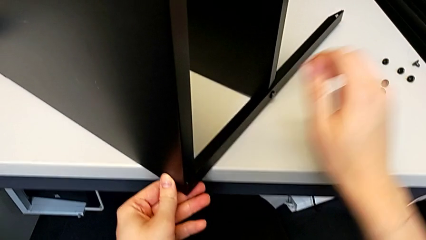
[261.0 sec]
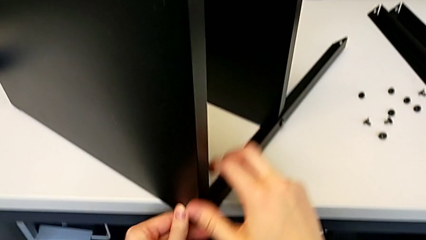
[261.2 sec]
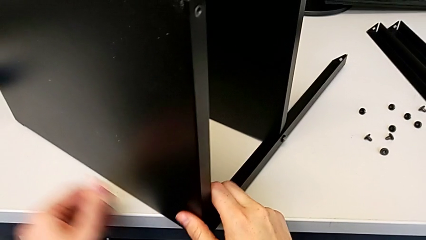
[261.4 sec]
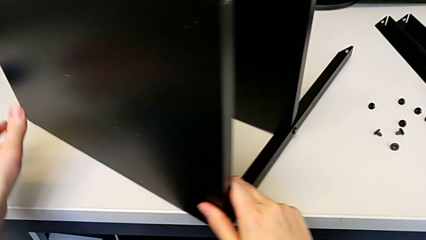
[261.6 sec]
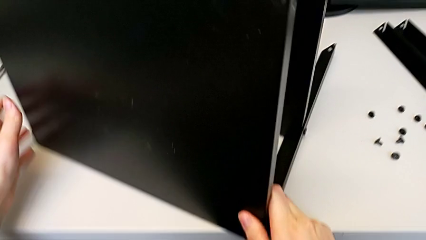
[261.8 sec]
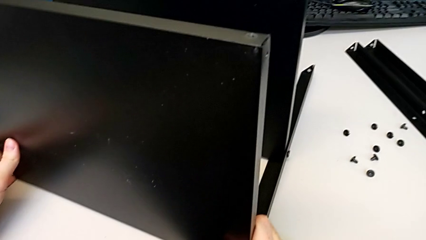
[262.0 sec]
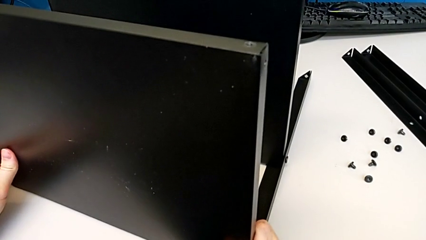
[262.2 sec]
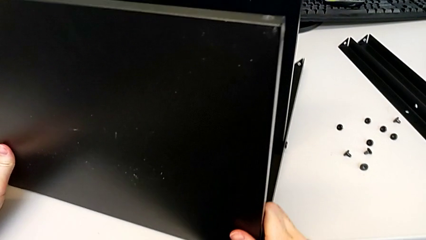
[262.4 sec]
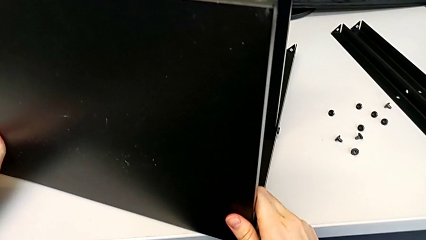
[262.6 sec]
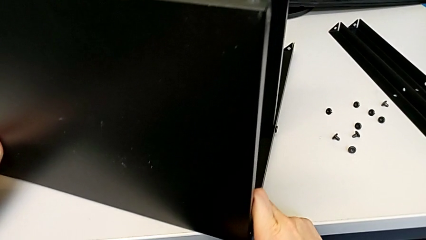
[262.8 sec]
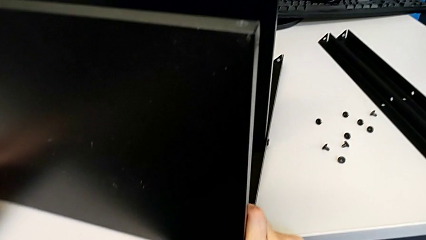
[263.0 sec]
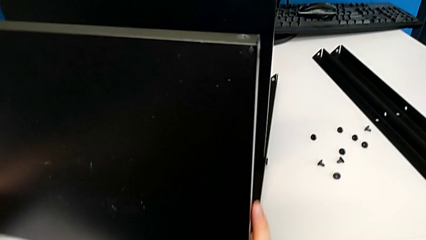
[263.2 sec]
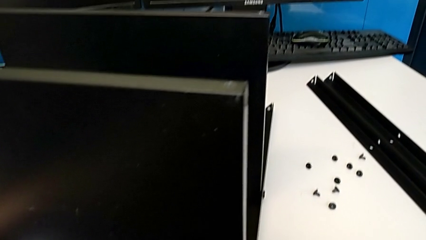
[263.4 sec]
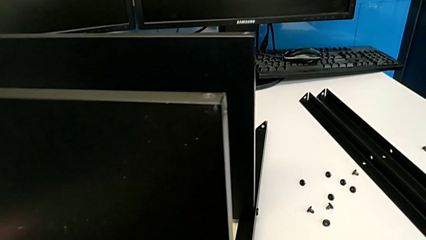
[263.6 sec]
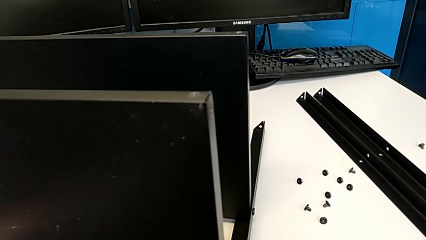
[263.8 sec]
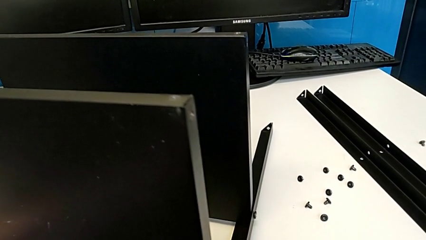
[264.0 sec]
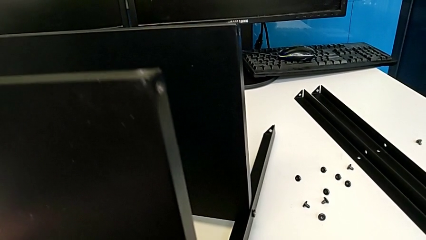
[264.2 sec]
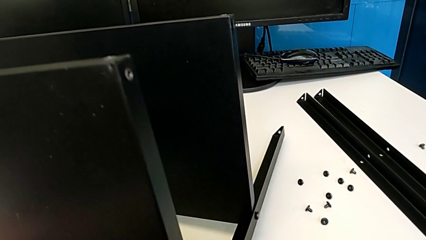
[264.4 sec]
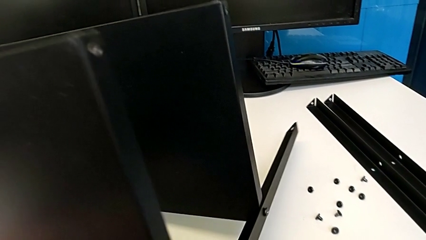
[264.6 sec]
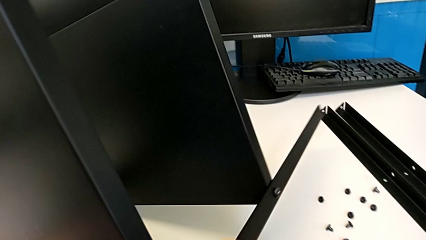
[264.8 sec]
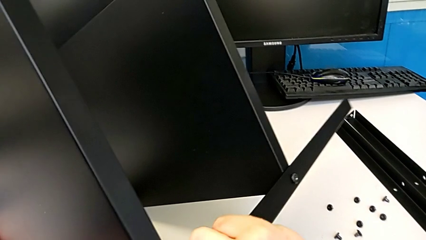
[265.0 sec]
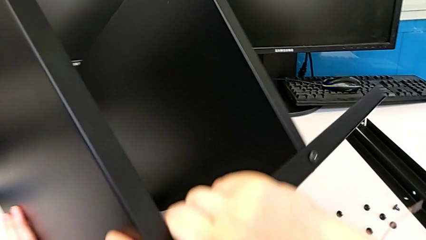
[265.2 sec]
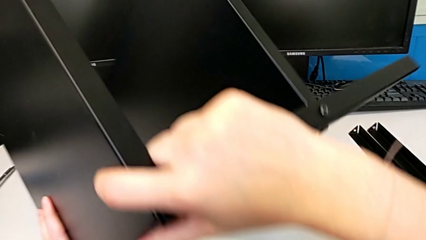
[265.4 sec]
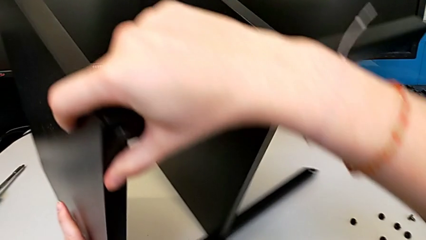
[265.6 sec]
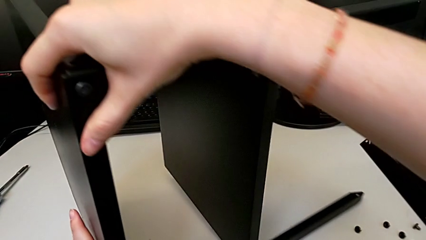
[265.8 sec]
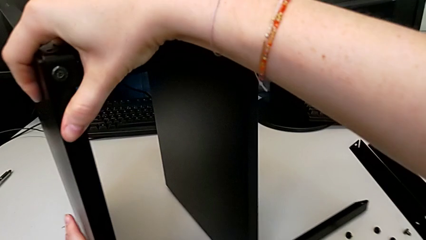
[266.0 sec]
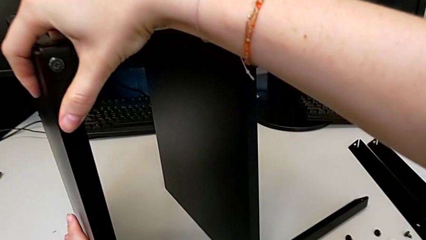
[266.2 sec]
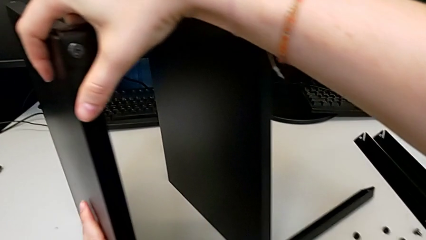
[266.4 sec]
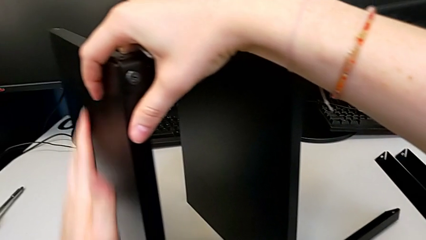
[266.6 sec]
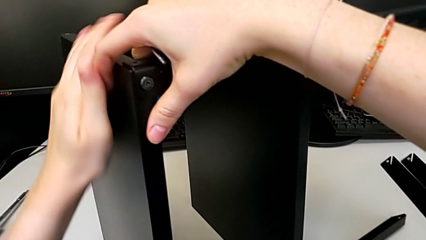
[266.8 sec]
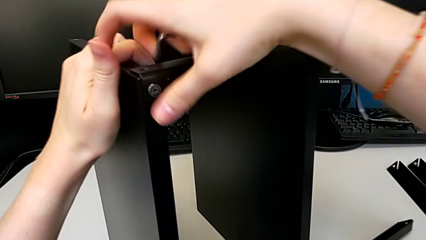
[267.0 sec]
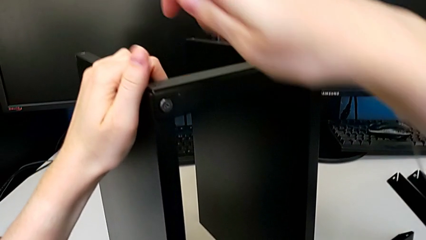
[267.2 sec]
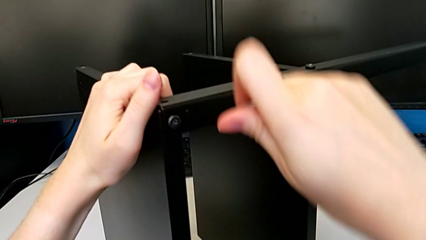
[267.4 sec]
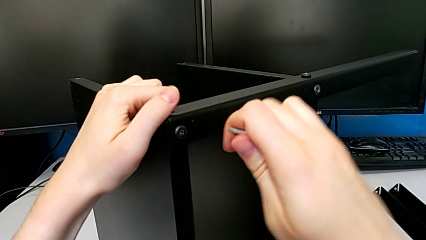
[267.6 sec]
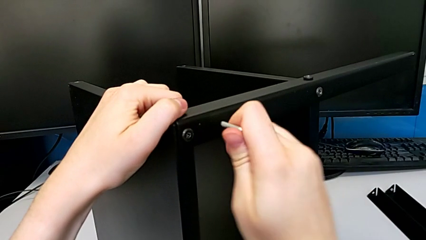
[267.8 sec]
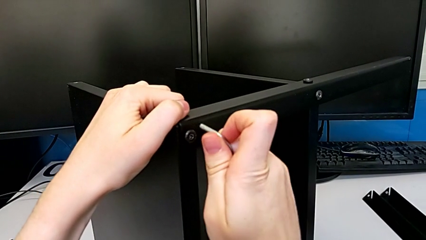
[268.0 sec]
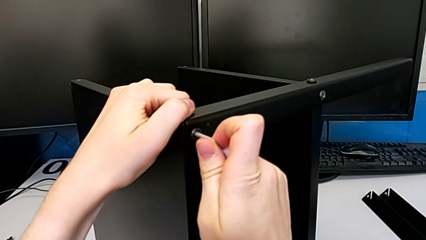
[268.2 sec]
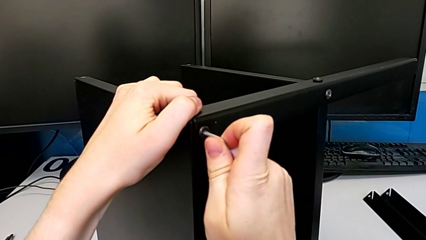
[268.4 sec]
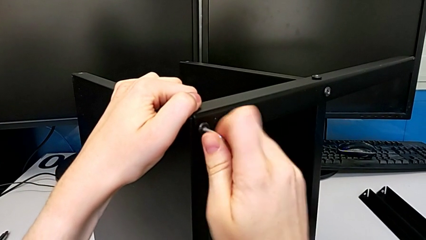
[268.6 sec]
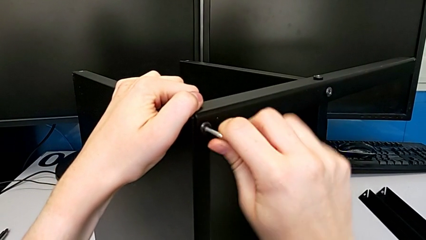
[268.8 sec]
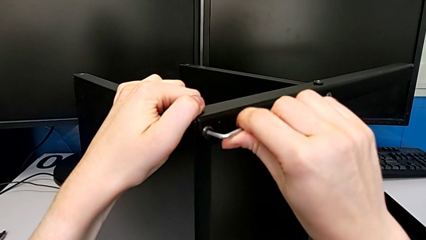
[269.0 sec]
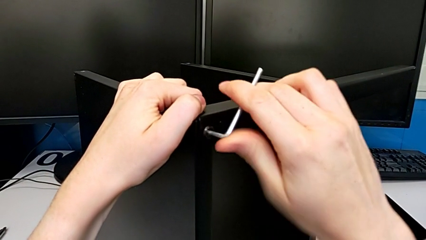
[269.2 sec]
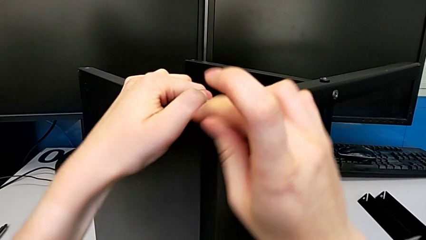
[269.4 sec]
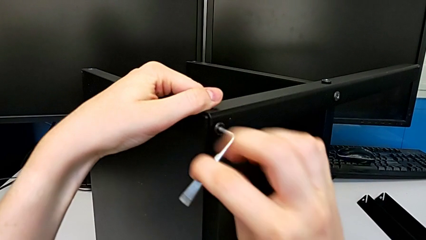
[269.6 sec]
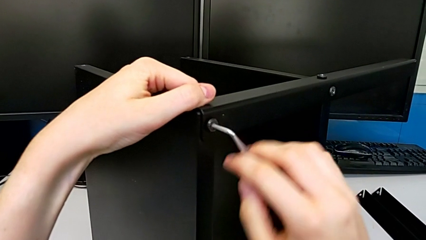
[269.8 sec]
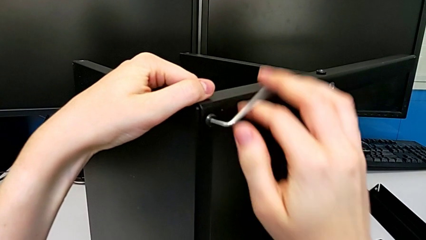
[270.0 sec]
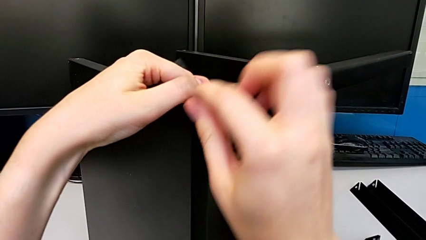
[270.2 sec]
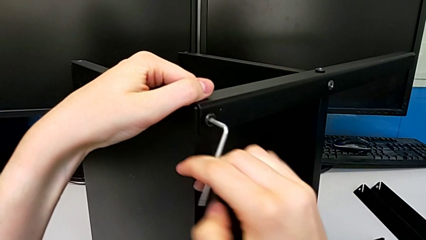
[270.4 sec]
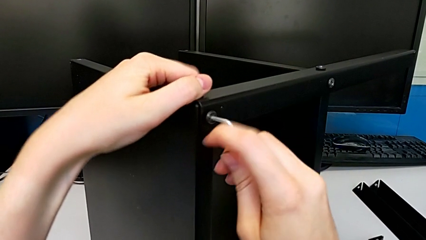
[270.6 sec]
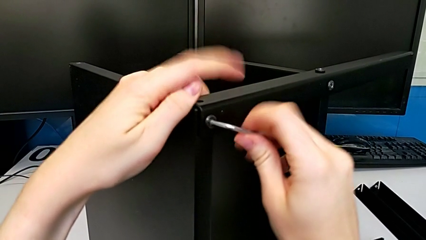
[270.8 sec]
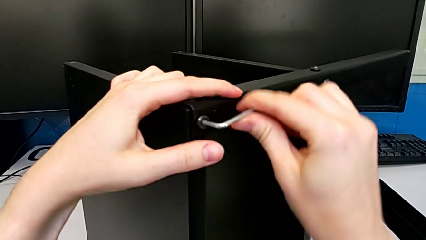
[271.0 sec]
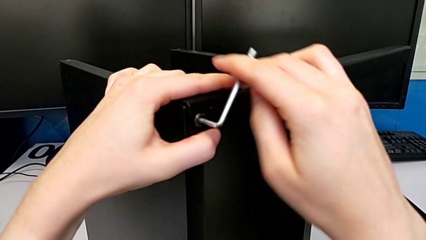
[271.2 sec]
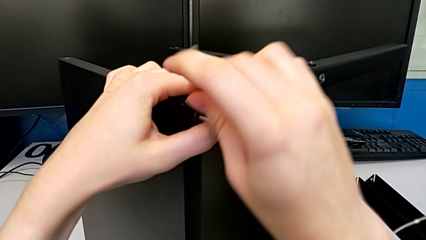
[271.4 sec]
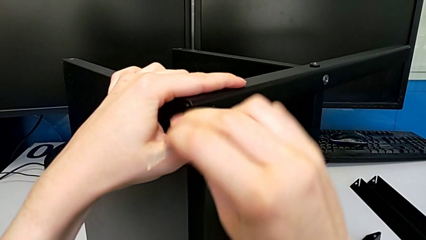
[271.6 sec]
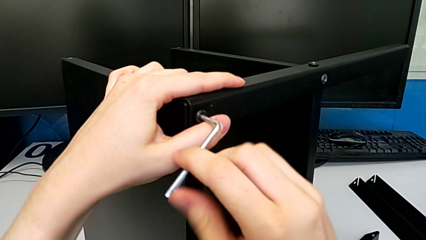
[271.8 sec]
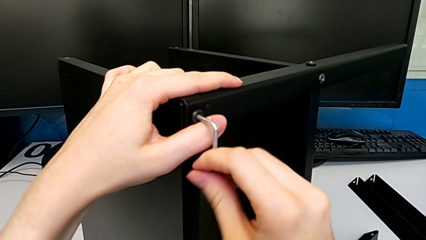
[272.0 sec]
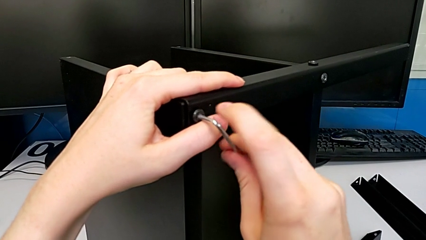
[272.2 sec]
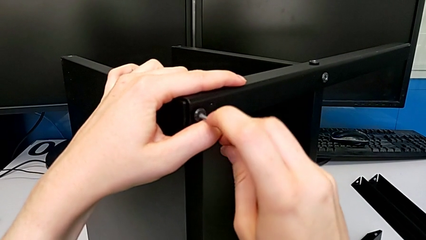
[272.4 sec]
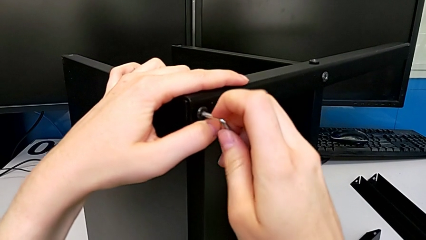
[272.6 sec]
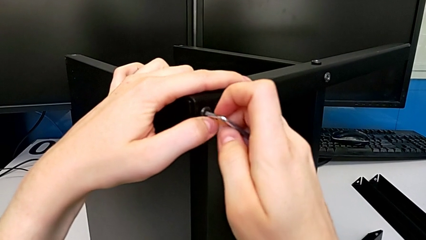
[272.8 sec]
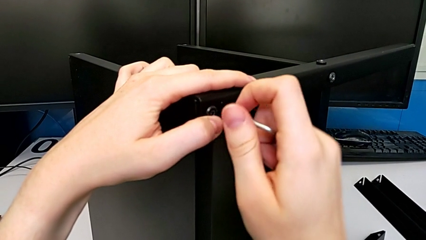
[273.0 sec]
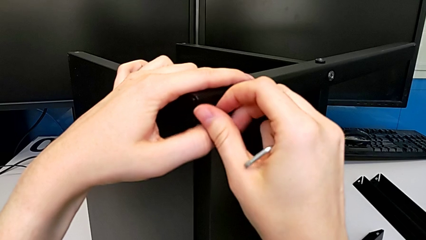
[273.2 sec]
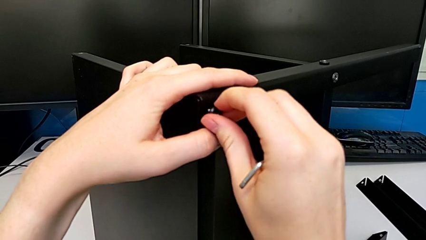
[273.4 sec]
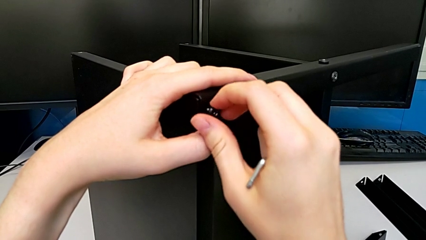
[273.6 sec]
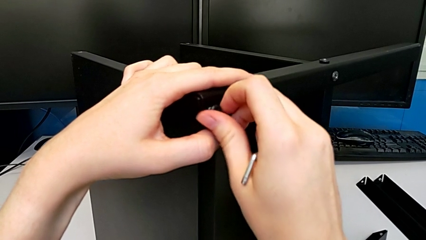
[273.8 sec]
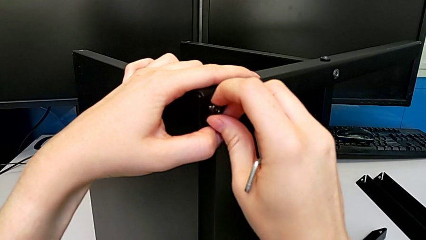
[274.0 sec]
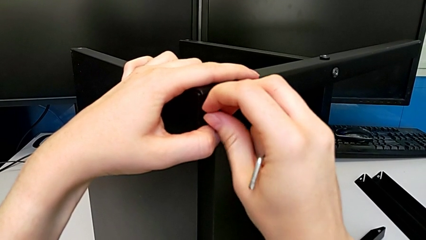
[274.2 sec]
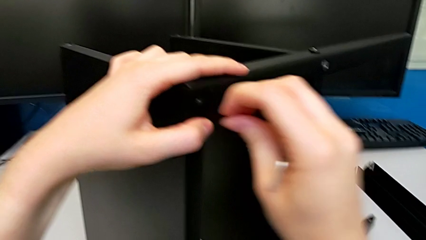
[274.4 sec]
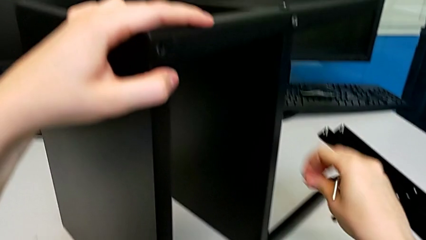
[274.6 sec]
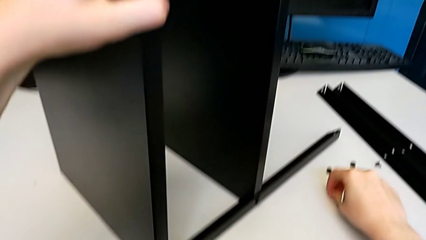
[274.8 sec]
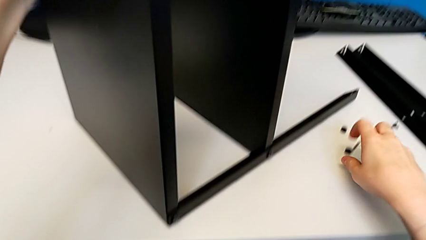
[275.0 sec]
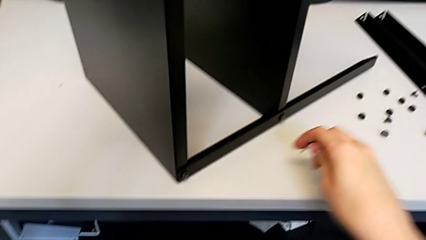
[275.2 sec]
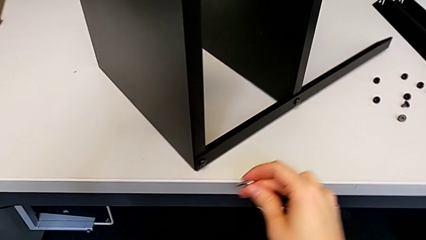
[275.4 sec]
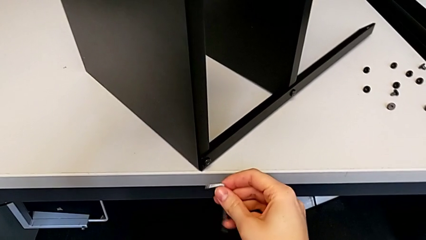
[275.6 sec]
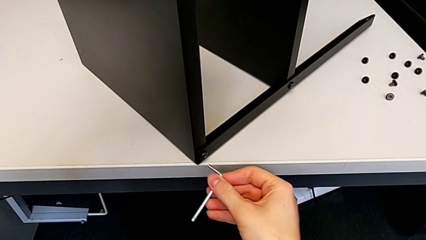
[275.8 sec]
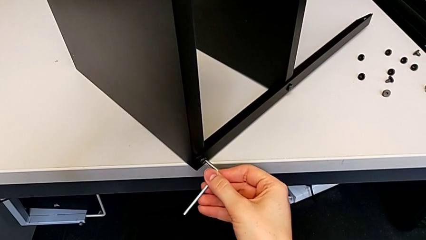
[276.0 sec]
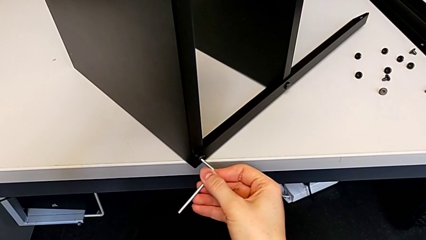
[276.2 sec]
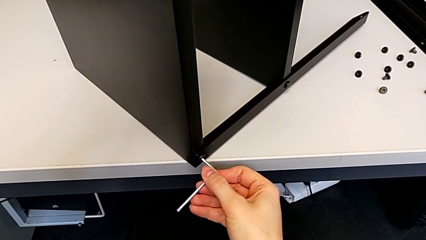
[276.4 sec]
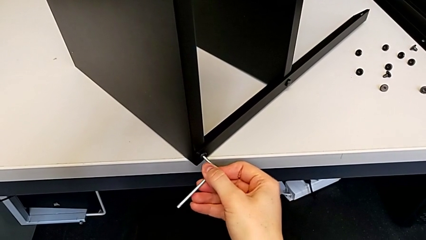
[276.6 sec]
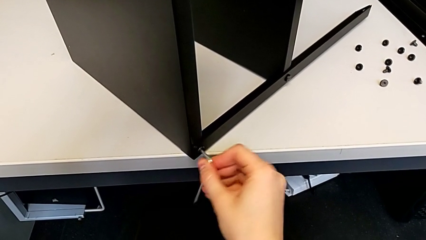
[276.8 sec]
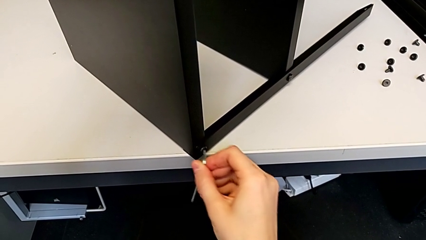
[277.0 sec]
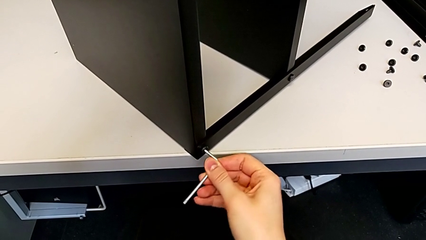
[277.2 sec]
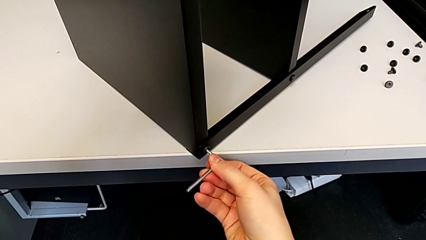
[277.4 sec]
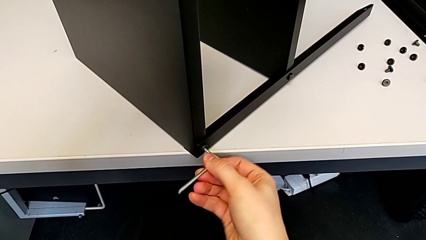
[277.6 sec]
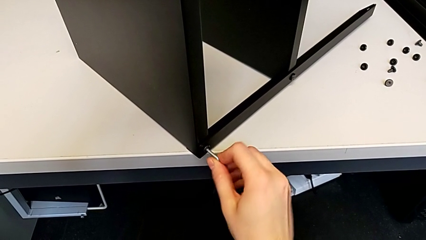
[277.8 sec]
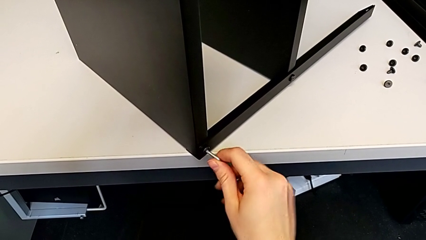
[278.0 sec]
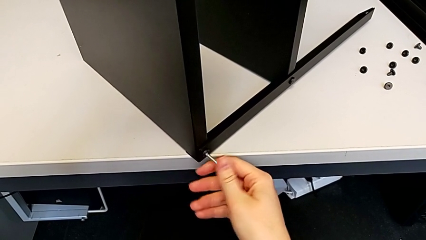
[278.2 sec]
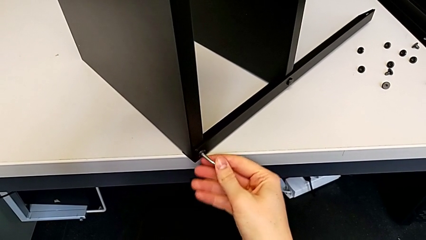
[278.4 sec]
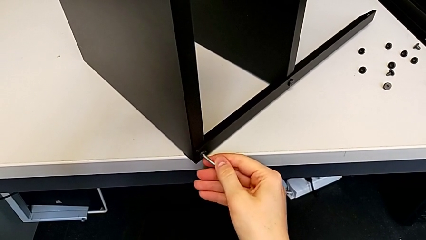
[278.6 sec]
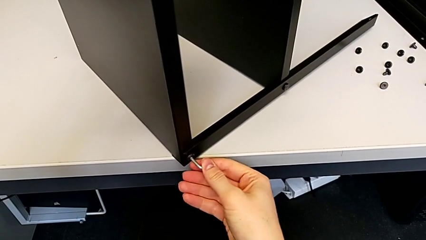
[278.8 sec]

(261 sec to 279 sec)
The camera wearer is disassembling the top tray of the furniture. They rotate the nightstand, insert the Allen wrench, unscrew the hex socket head, withdraw the Allen wrench, unscrew the hex socket head, disassemble it, place it and insert the Allen wrench.
